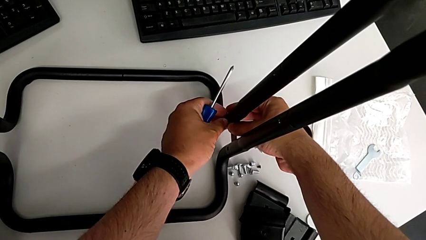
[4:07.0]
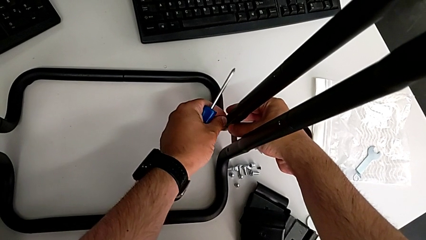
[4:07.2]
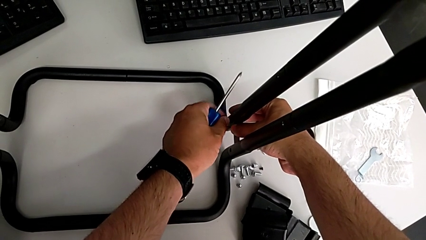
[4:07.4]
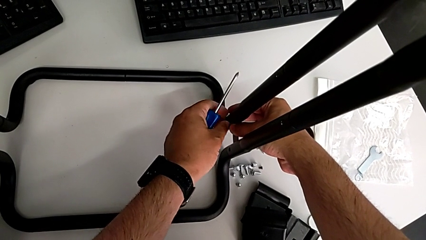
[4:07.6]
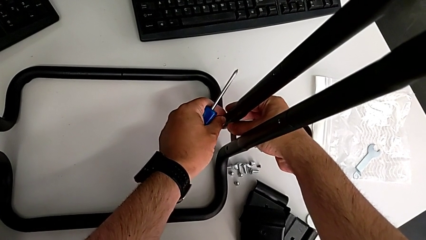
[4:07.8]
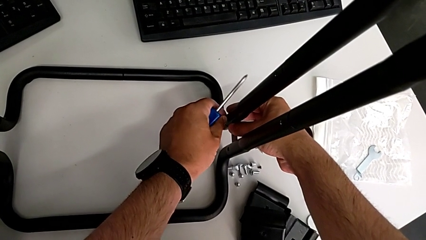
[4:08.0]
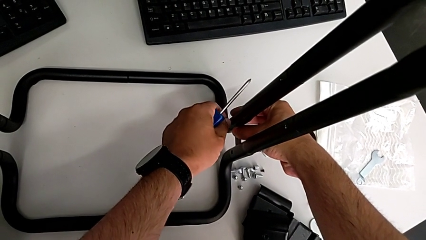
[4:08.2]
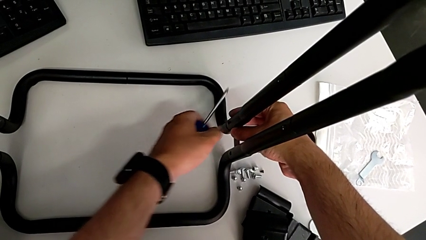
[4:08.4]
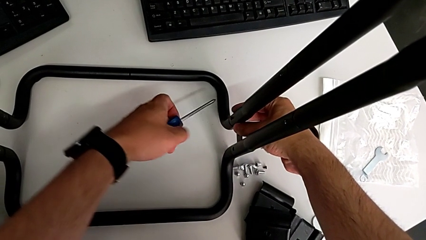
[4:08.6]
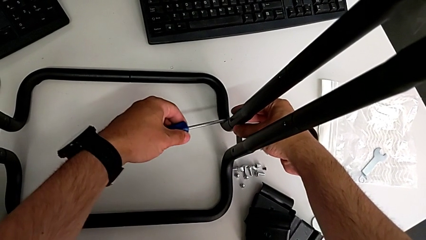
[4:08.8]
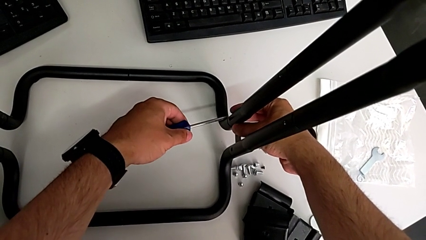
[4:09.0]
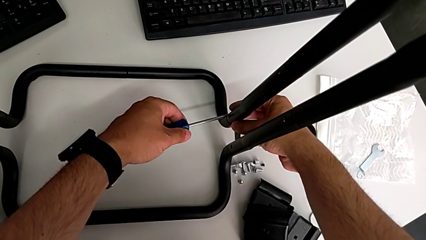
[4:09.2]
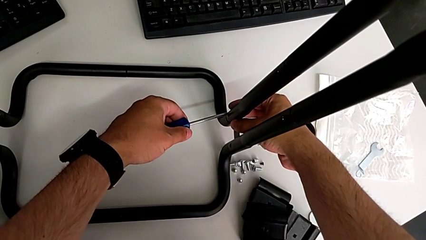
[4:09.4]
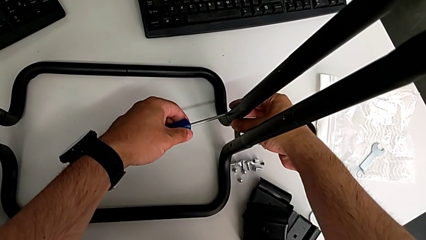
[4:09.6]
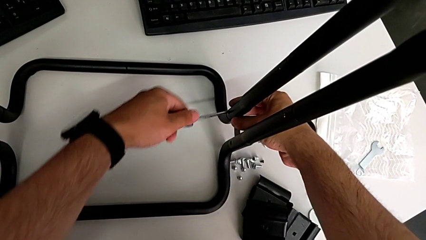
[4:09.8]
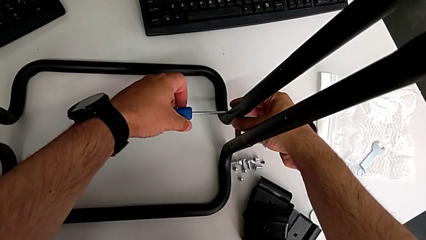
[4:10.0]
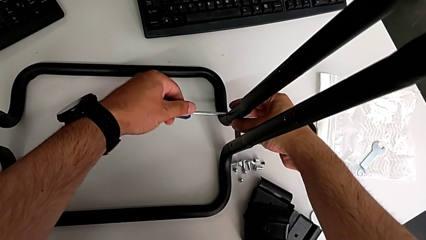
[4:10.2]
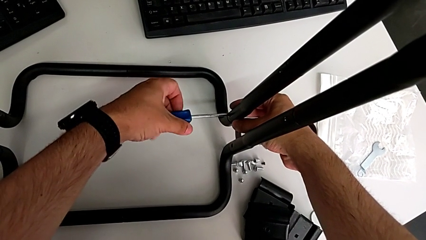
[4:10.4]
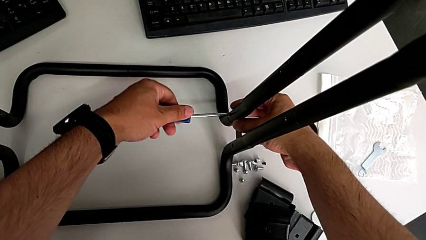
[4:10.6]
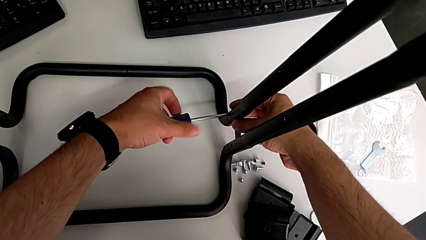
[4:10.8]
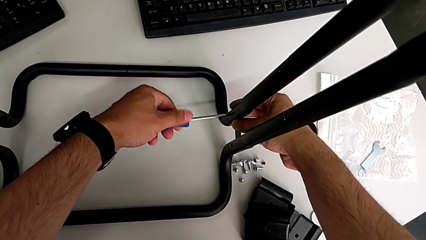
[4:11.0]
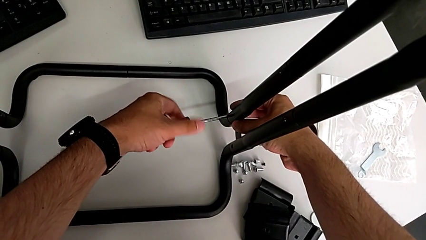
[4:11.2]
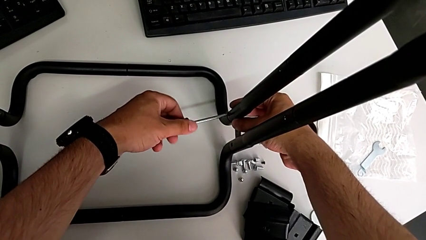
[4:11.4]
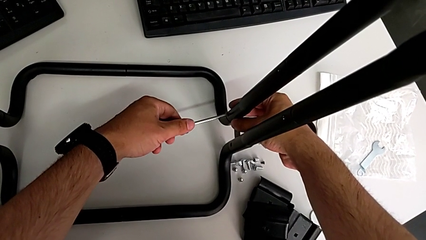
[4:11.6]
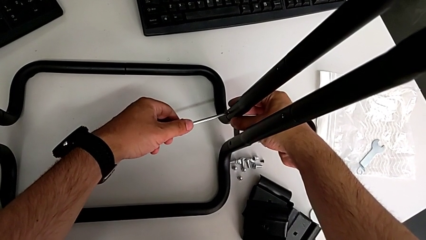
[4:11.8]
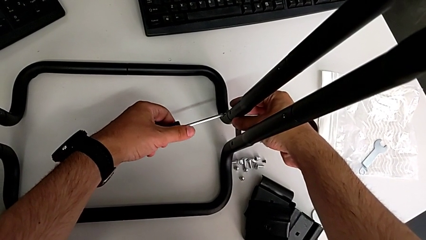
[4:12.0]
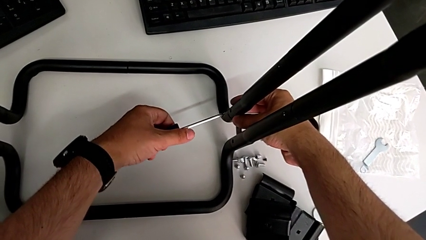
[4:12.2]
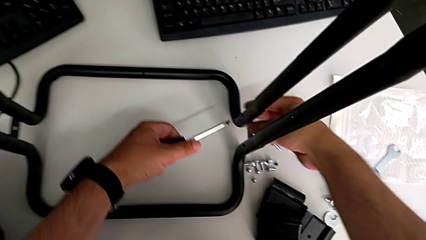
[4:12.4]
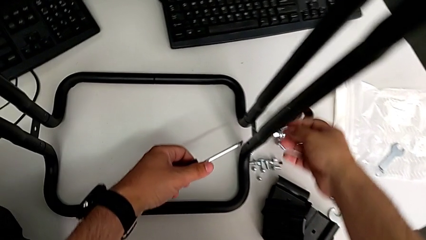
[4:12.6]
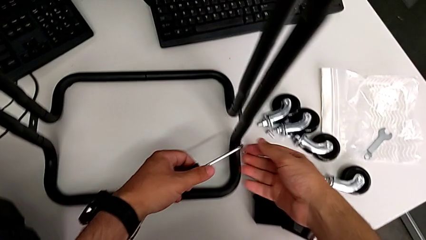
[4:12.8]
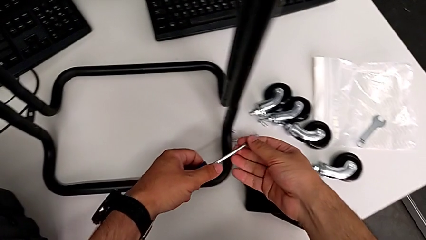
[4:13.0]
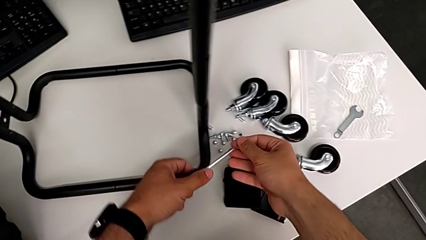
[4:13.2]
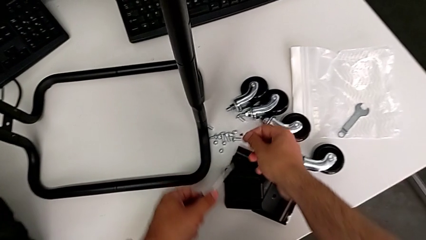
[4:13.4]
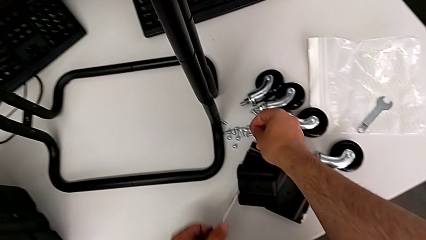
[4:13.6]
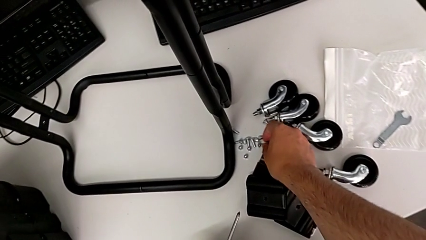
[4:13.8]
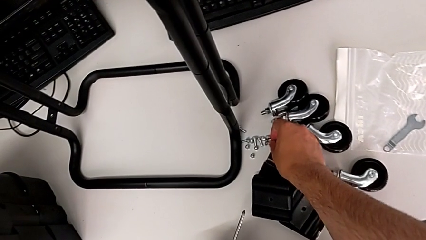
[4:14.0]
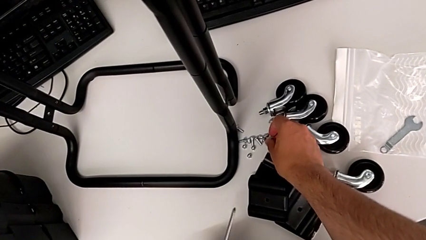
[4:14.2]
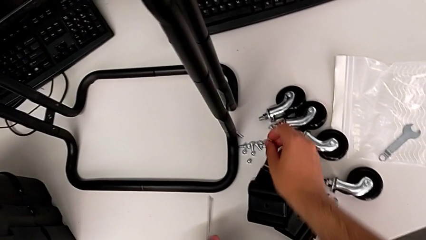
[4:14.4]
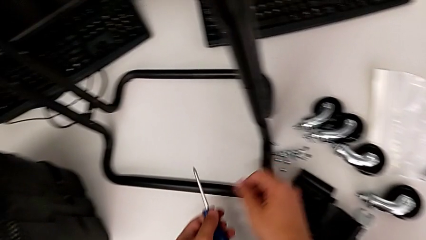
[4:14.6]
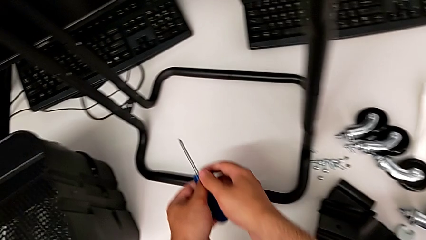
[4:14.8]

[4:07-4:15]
The camera wearer is unscrewing the first side bar. They unscrew the second screw, place the second screwdriver, unscrew the second screw and place it.

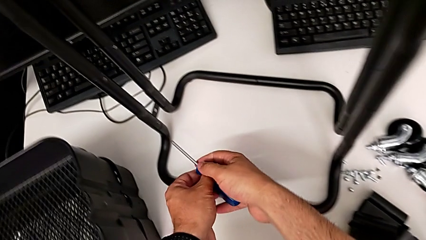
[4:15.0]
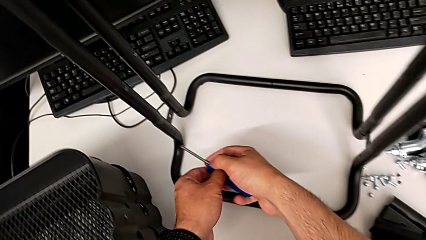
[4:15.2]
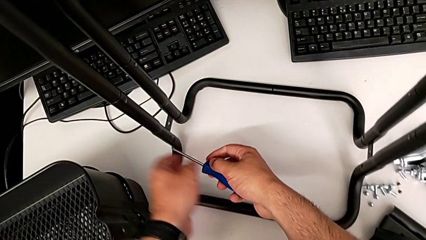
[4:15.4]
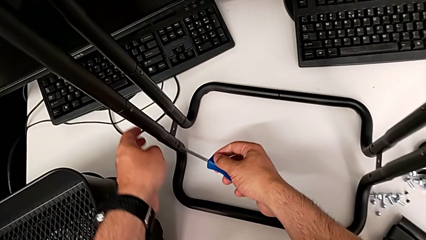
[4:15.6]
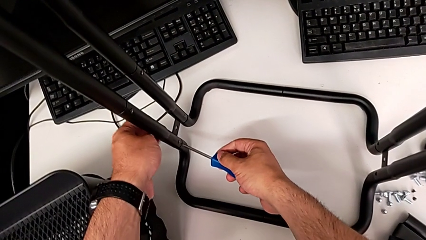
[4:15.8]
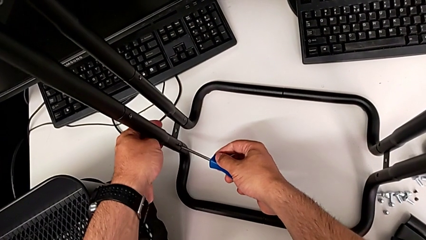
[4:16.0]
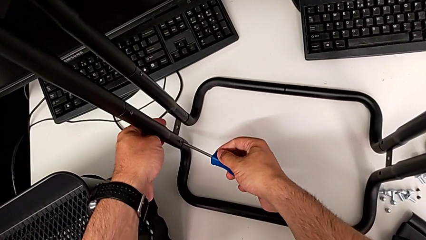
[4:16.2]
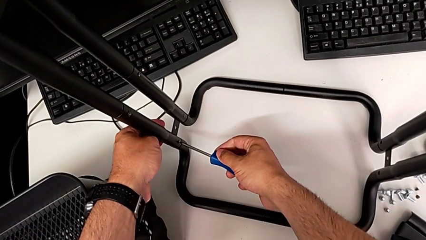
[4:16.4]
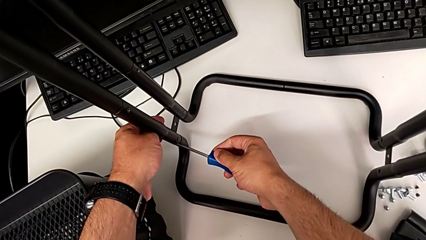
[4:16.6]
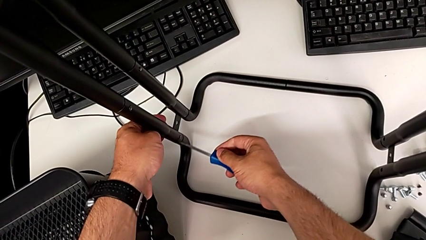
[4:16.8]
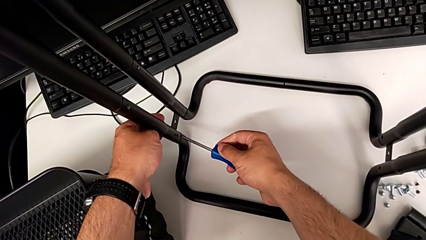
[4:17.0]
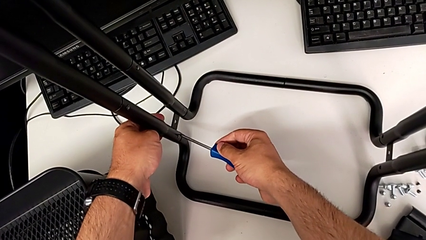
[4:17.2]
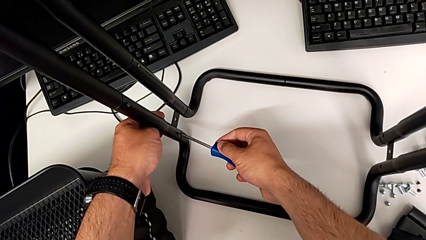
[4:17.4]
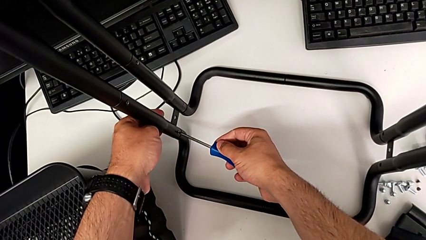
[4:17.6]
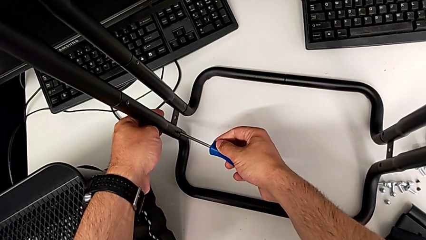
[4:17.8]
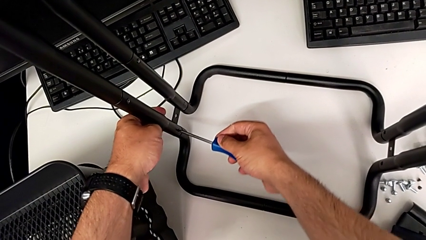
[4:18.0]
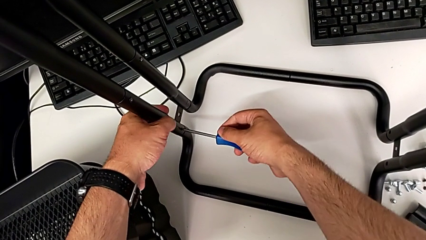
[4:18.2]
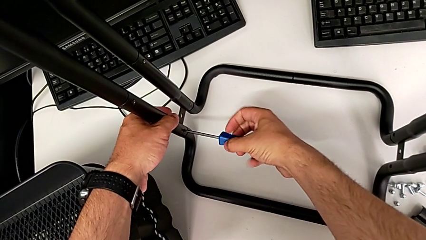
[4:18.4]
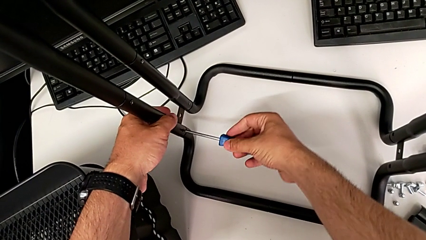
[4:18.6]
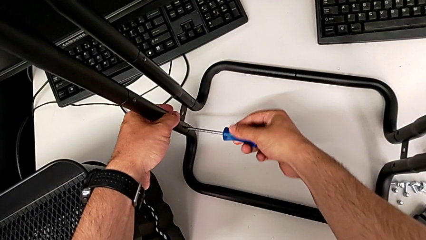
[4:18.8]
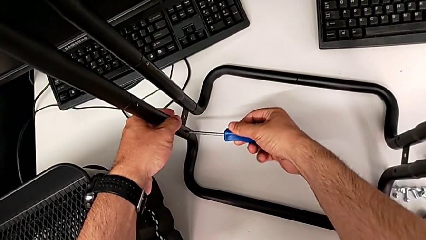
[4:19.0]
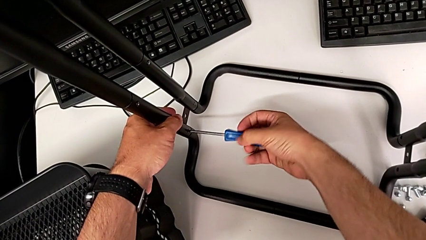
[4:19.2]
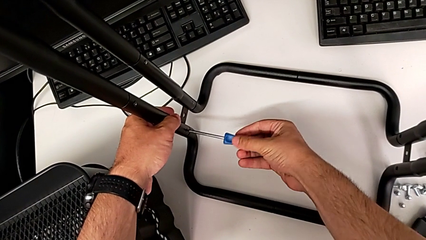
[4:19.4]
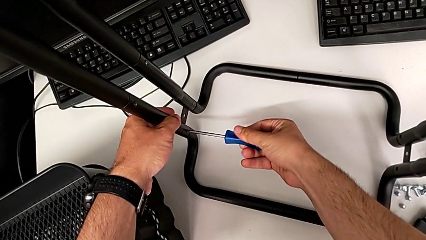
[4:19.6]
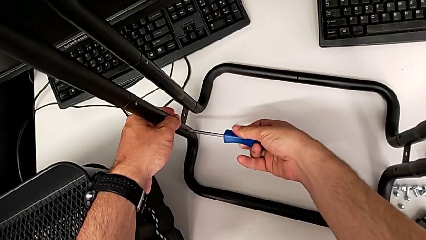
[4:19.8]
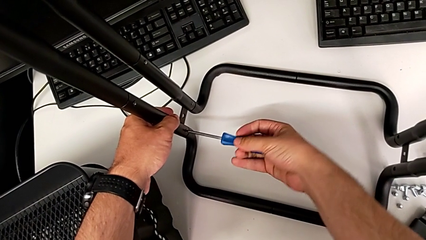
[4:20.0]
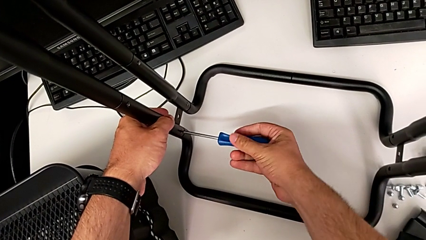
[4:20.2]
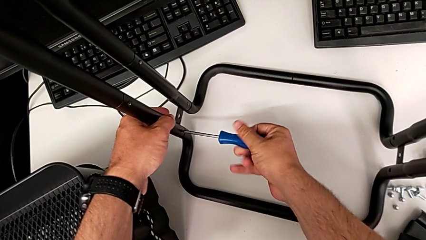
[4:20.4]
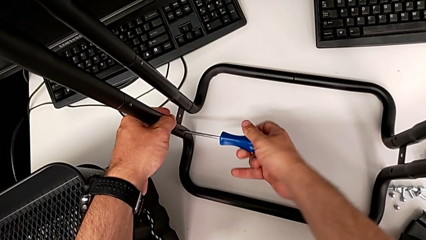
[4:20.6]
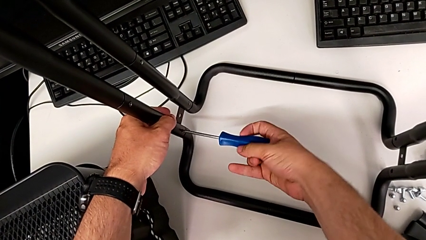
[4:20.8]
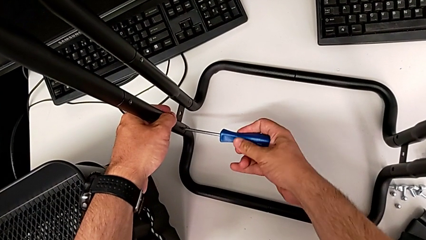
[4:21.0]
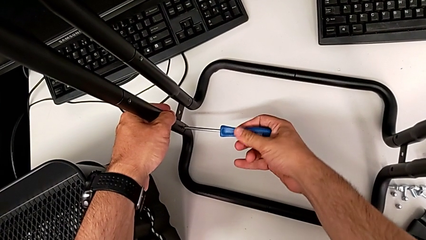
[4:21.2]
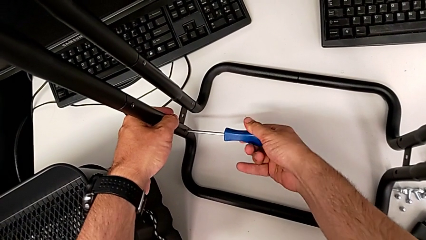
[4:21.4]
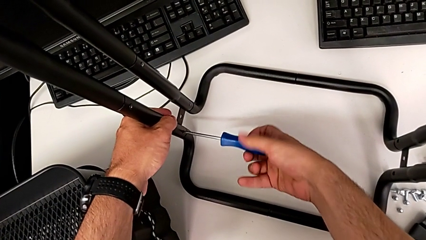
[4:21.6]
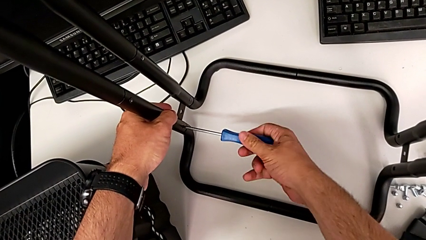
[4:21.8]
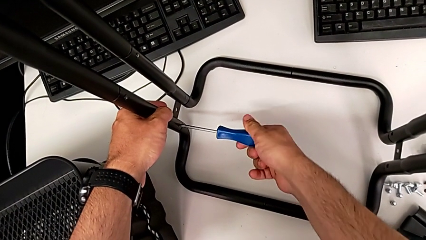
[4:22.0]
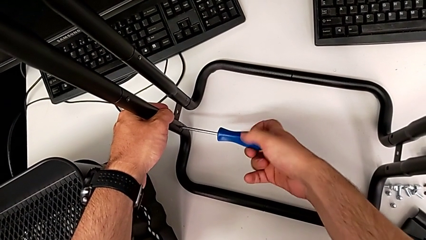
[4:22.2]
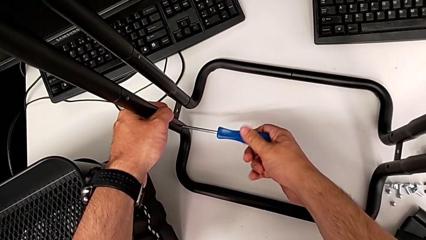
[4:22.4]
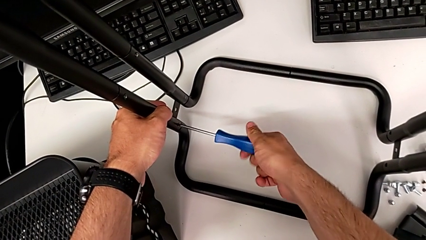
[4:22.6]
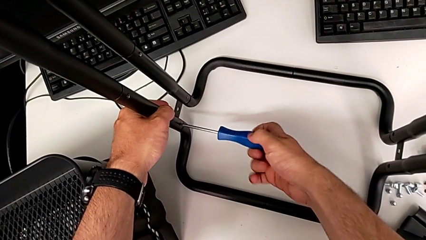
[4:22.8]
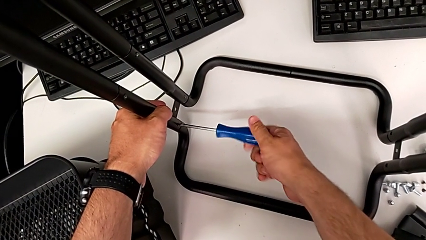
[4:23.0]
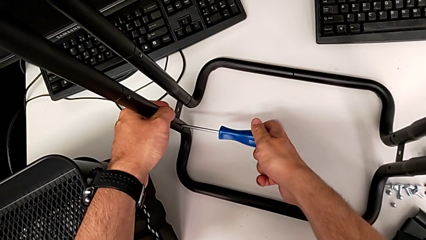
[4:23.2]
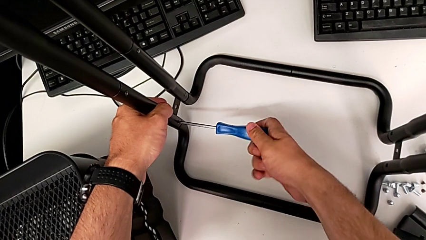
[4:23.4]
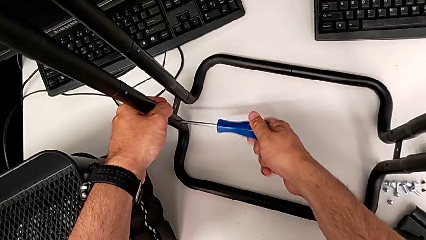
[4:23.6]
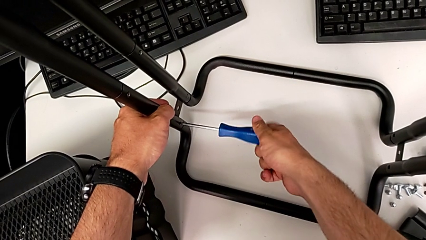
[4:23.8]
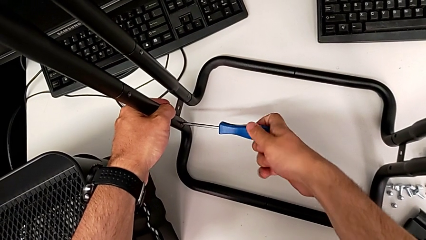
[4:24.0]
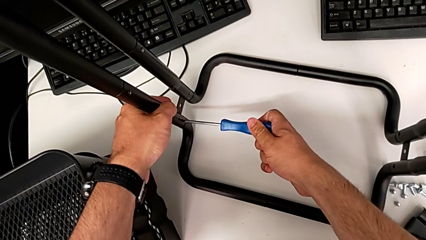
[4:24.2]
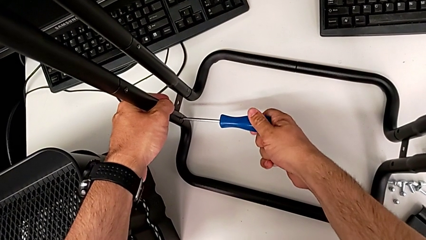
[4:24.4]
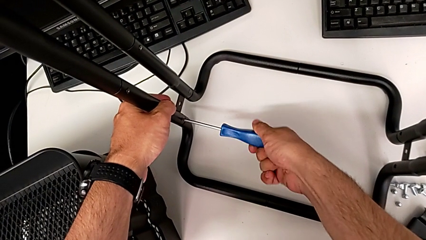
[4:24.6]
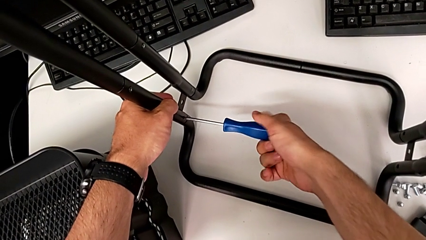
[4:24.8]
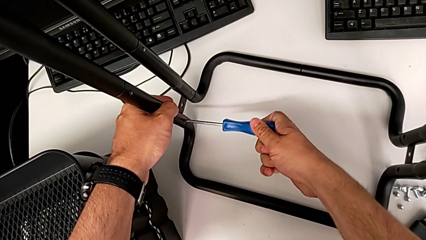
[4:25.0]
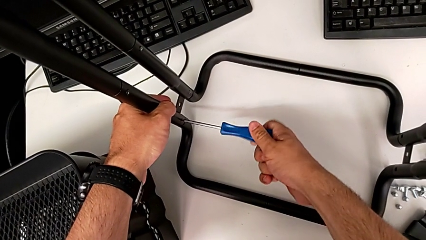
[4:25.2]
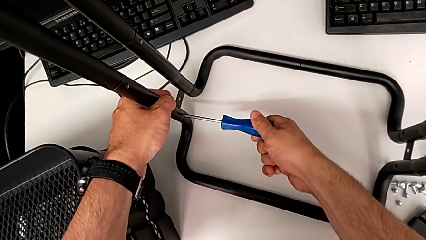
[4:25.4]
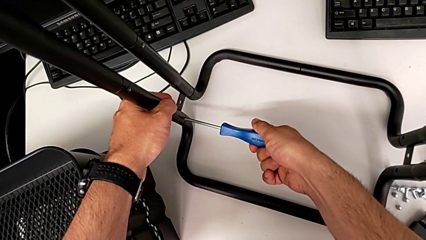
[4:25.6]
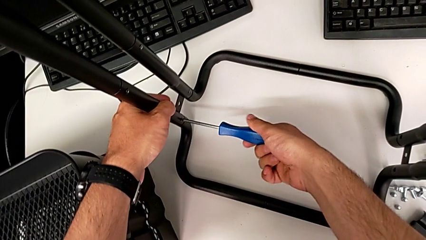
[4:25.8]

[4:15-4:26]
The camera wearer is unscrewing the second side bar. They approach the first screwdriver, place it and unscrew the first screw.
